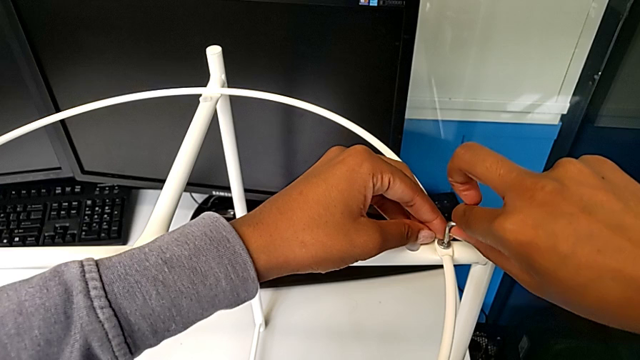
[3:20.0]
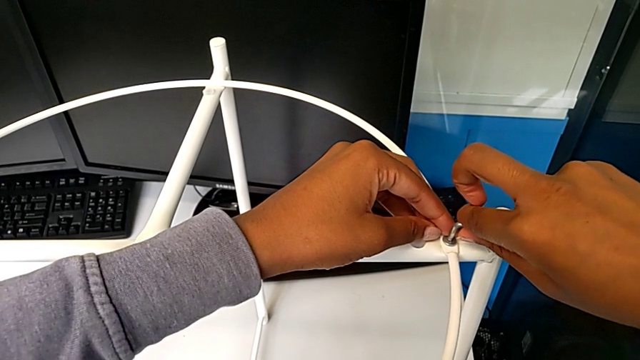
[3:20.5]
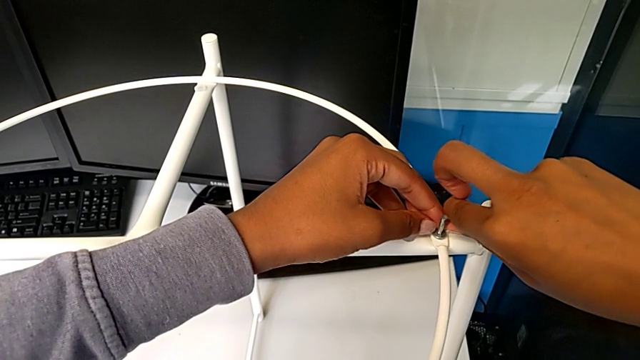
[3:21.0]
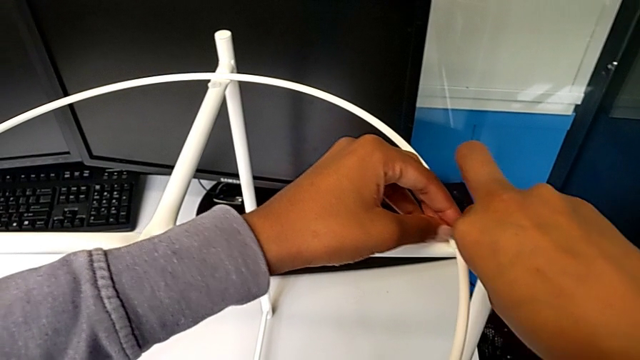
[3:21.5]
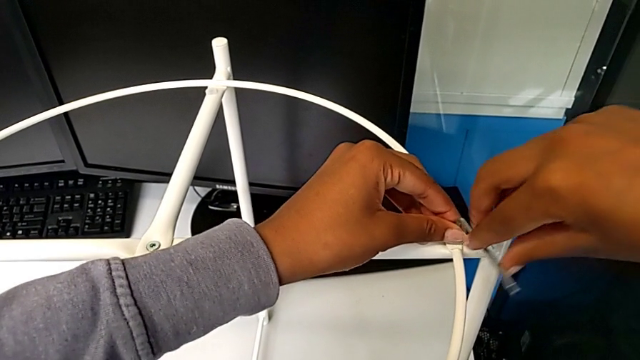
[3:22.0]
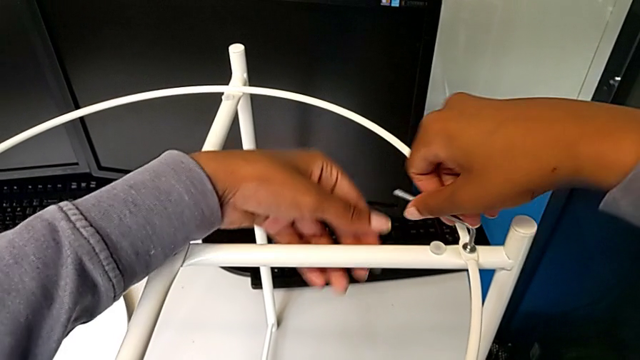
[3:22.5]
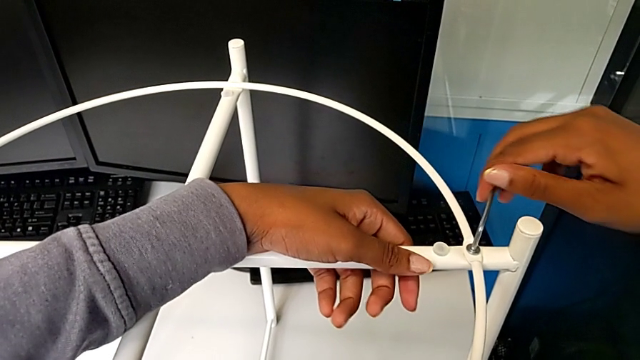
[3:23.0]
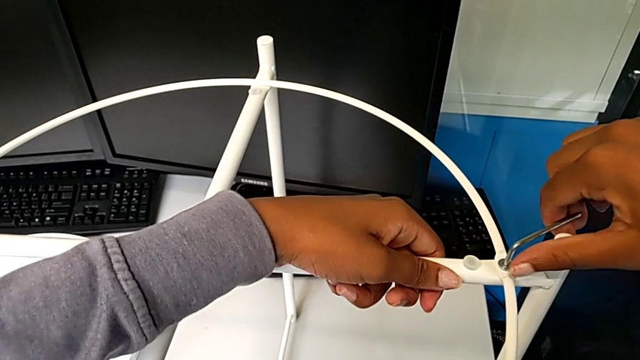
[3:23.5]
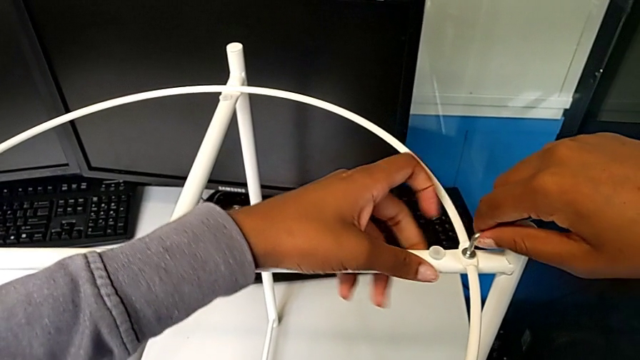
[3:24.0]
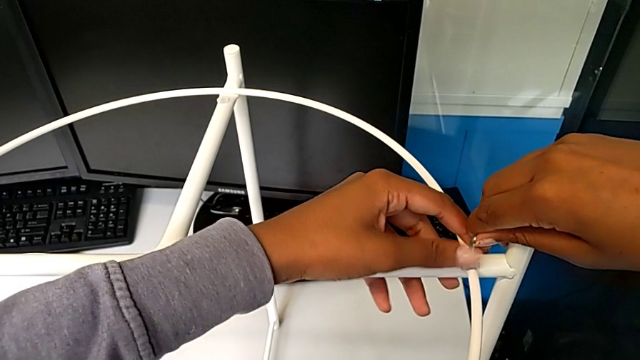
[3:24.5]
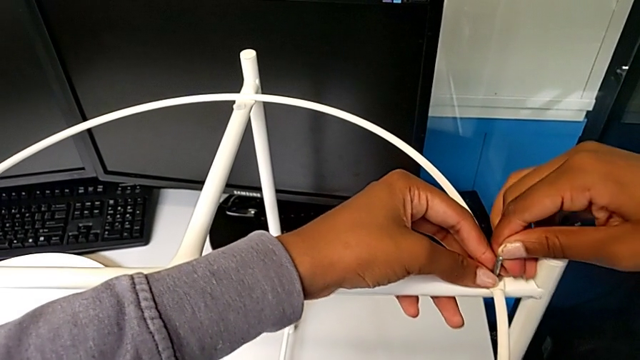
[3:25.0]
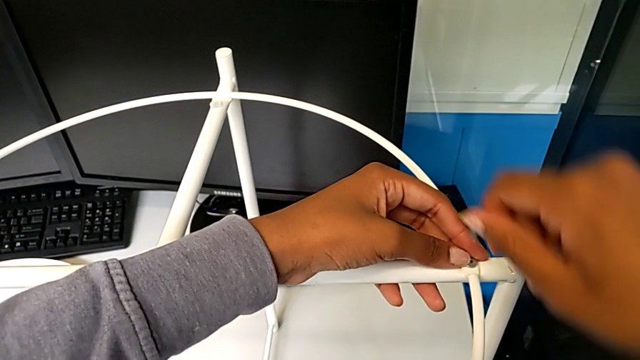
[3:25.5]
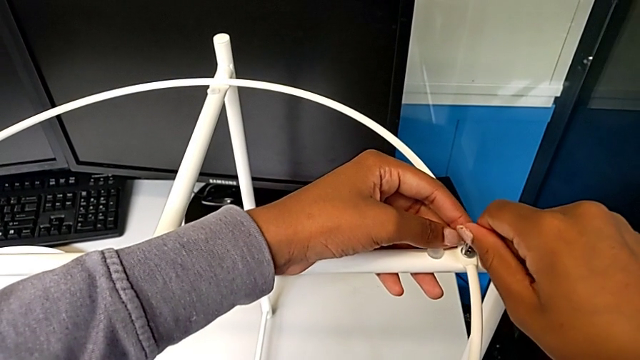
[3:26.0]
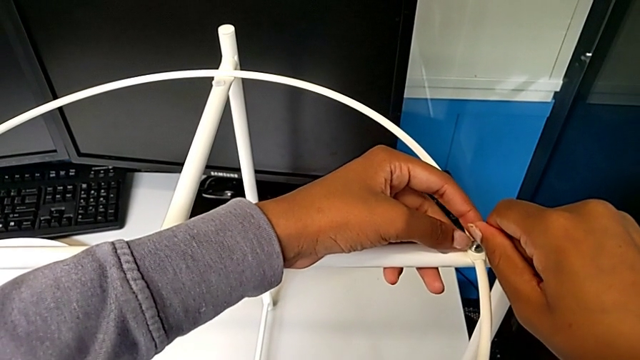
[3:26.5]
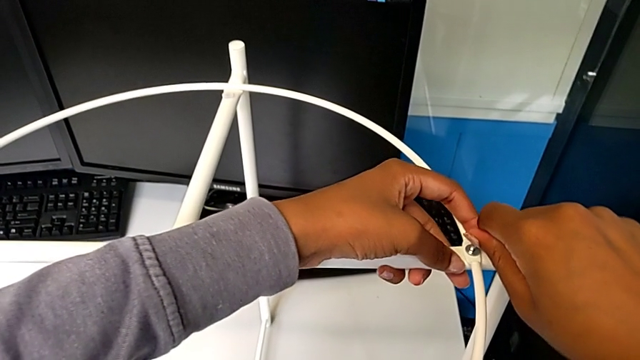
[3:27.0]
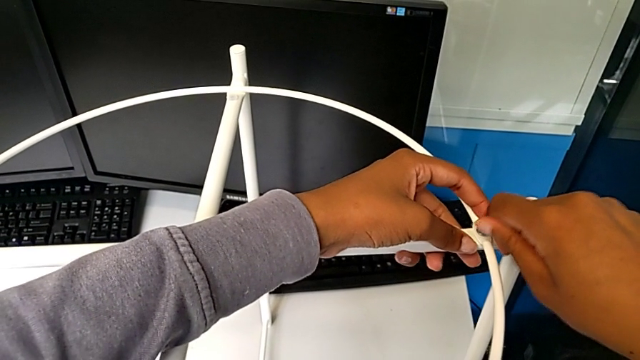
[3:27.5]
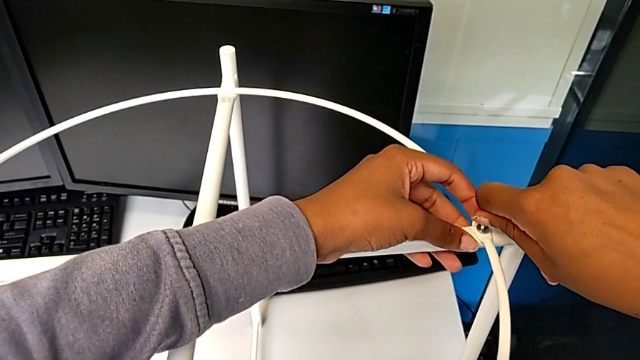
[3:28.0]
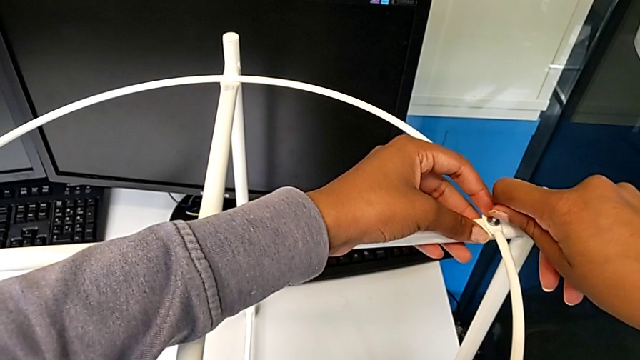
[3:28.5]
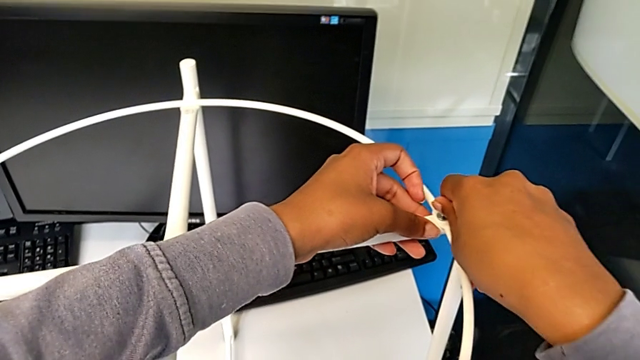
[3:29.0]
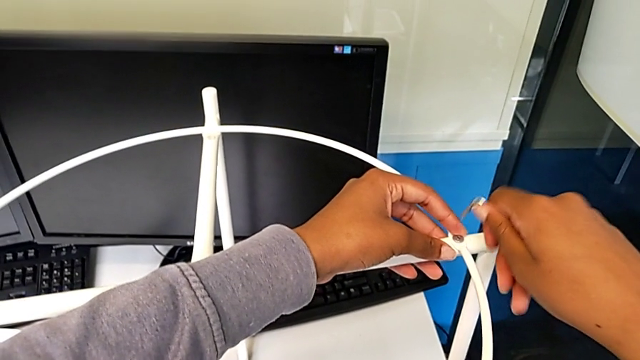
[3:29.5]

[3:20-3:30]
The camera wearer is assembling the screw into the circle and the legs. They keep screwing the hex socket head and withdraw the Allen wrench.

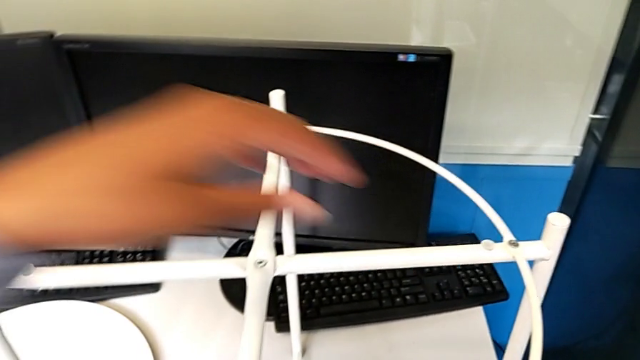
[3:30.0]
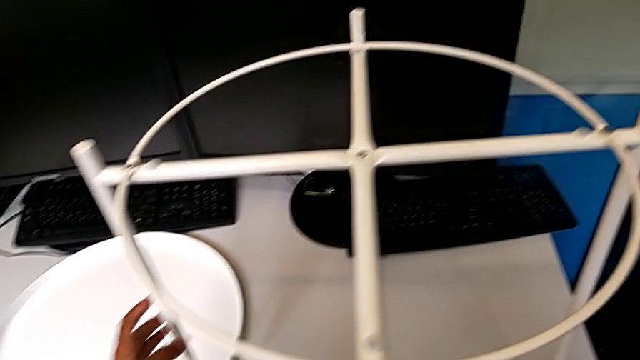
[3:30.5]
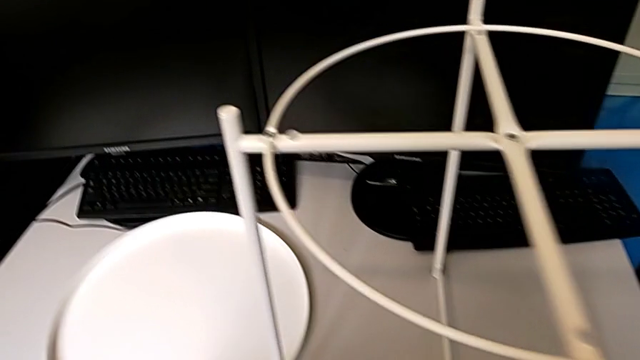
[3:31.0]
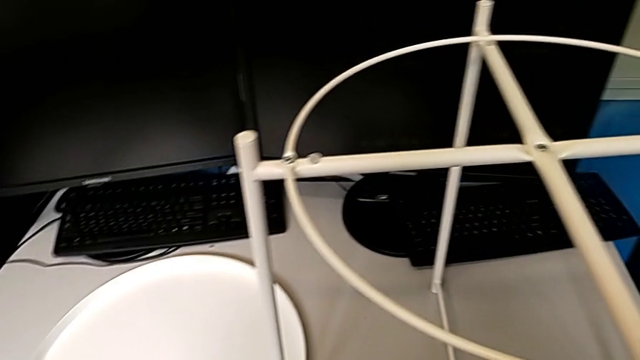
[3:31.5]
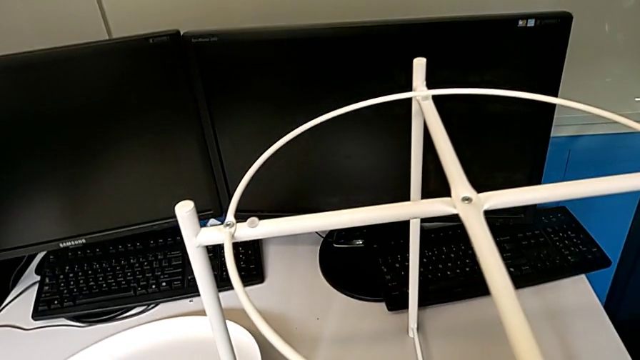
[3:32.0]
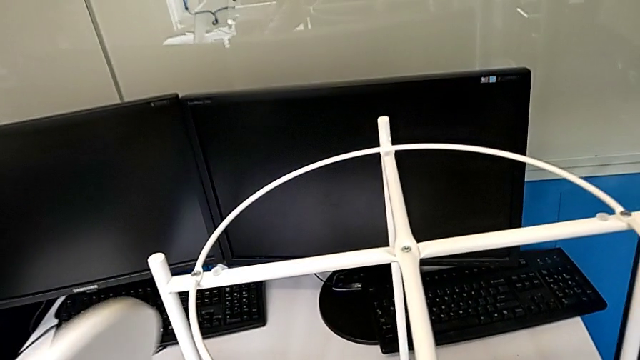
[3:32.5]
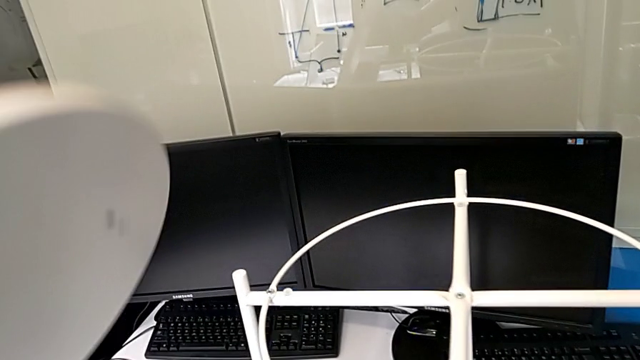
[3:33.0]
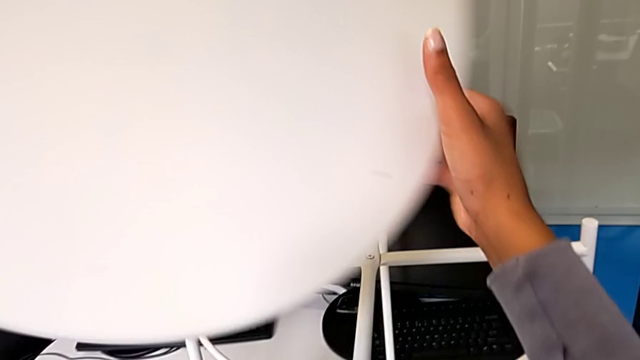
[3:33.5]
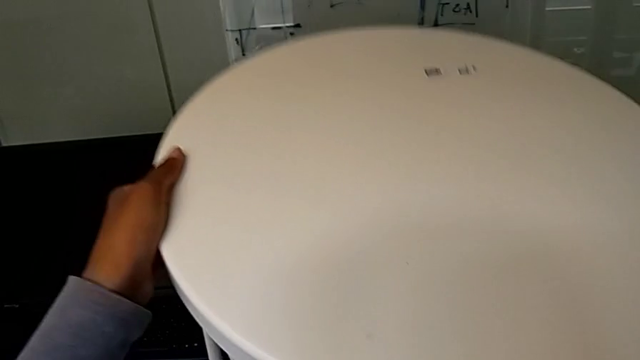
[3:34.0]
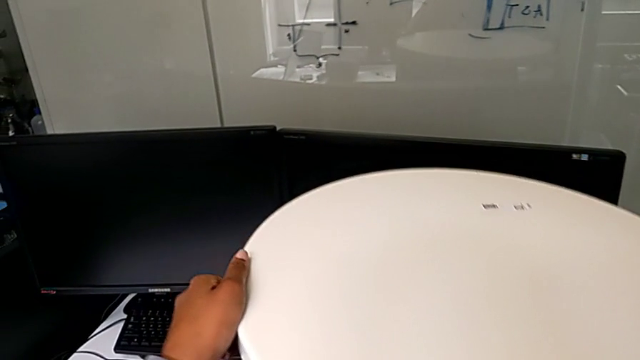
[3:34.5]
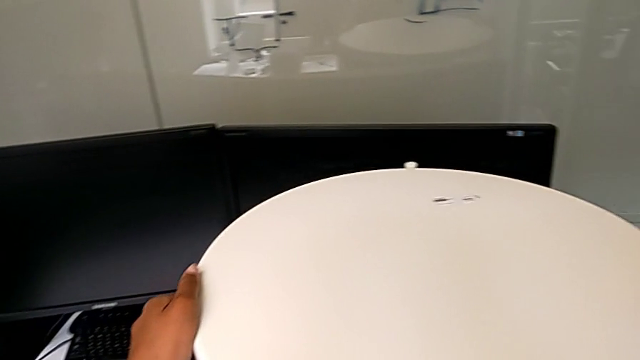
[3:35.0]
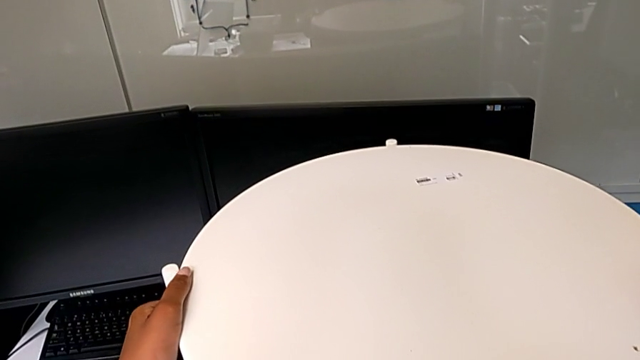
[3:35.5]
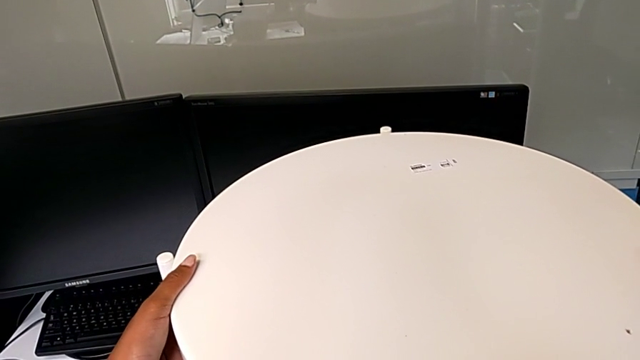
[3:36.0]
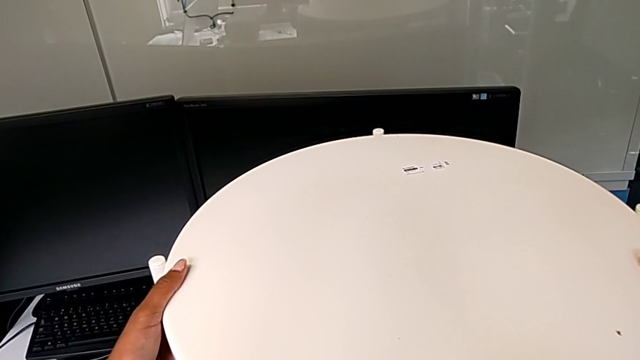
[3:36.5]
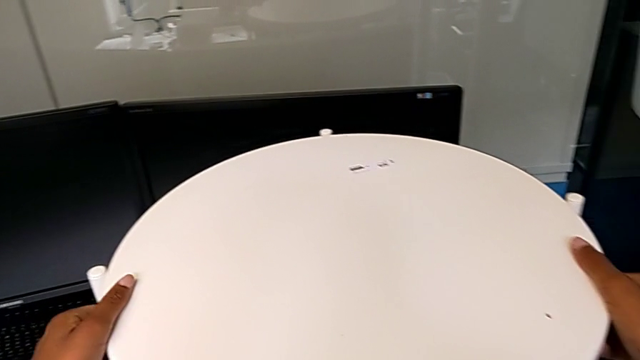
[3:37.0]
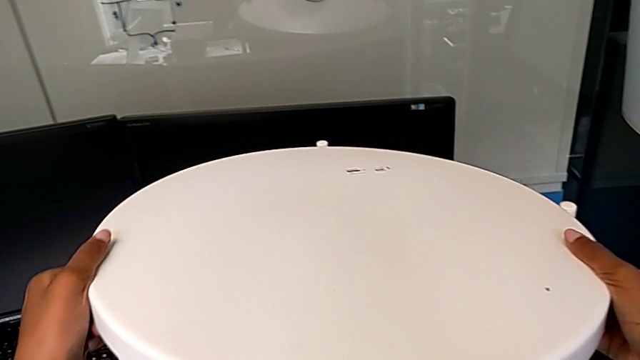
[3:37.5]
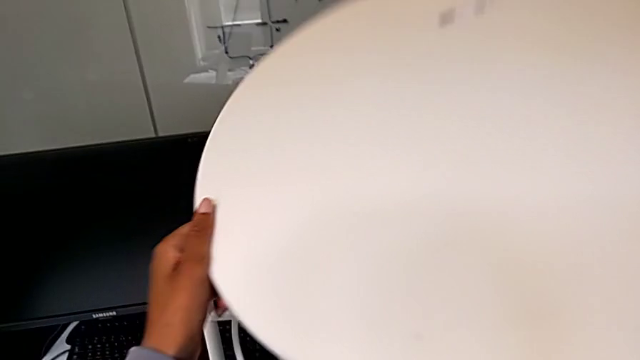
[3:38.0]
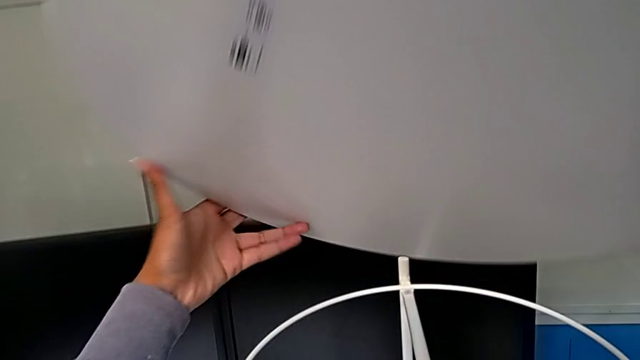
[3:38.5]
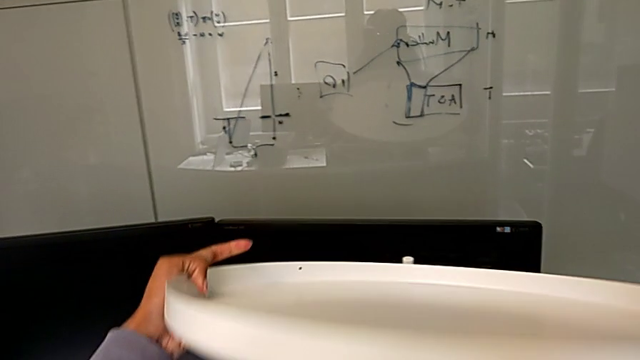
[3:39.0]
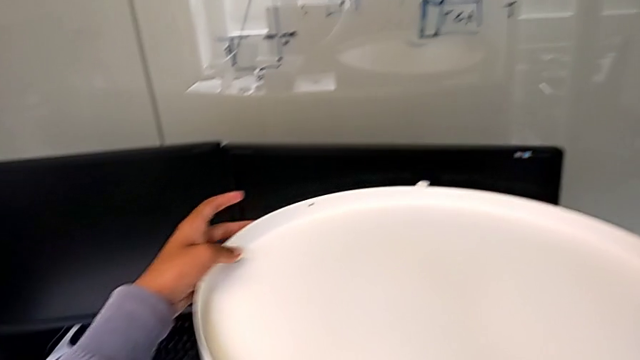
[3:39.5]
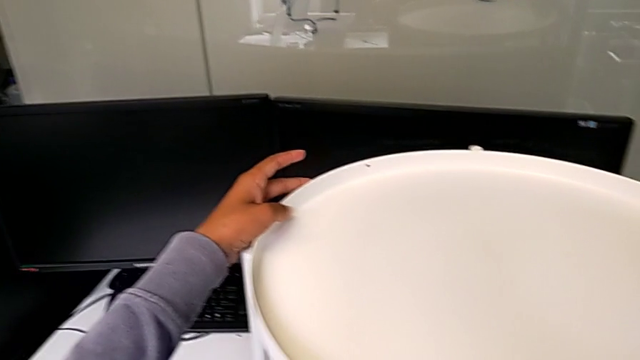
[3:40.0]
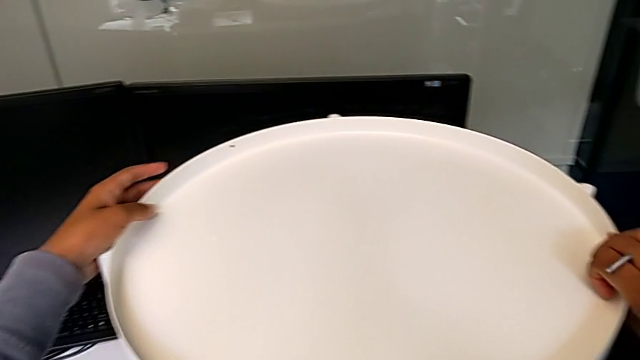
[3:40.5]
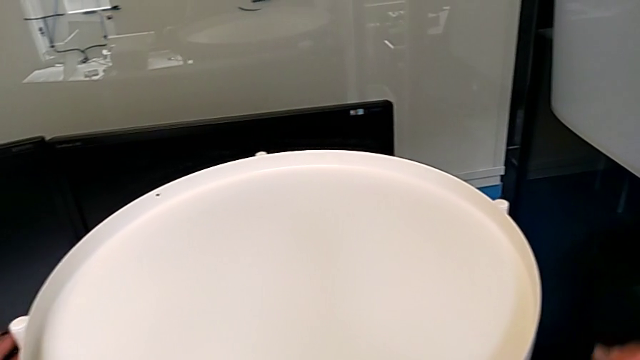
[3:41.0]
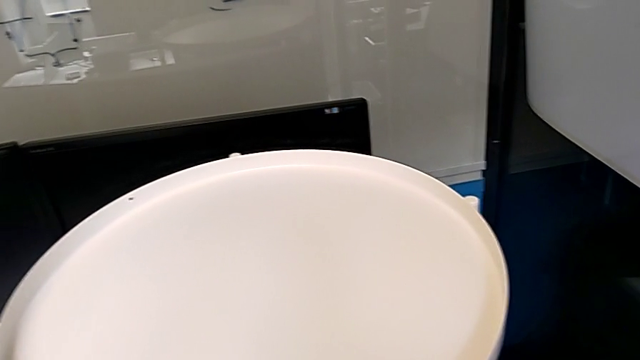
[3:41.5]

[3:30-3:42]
The camera wearer assembles the tray. They lift the tray, wrongly align it, hold it, withdraw it, rotate it and align it.
